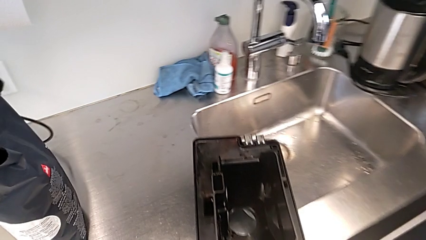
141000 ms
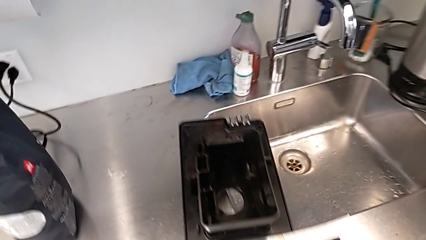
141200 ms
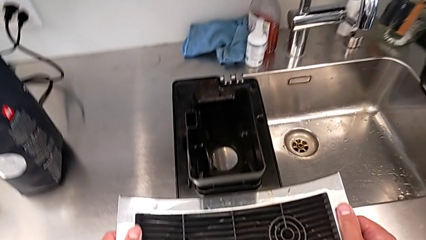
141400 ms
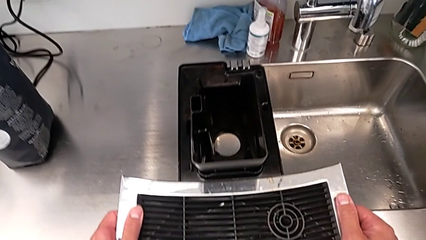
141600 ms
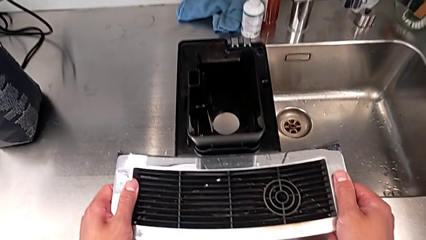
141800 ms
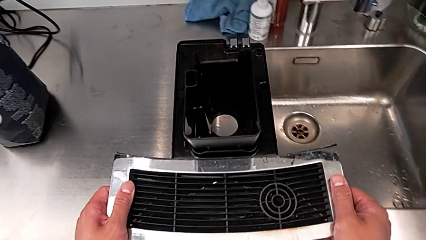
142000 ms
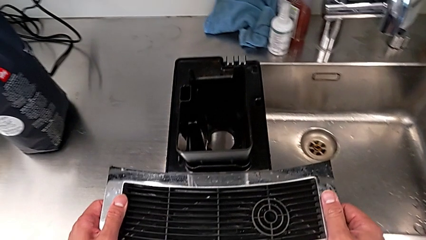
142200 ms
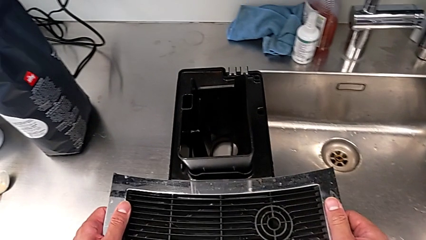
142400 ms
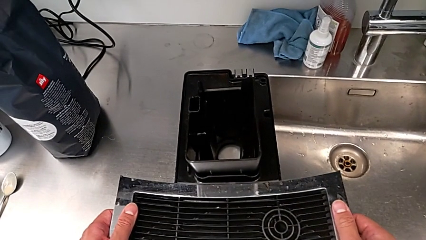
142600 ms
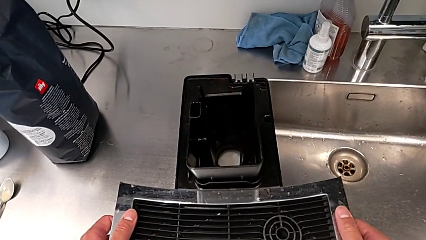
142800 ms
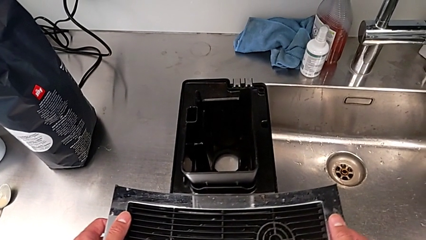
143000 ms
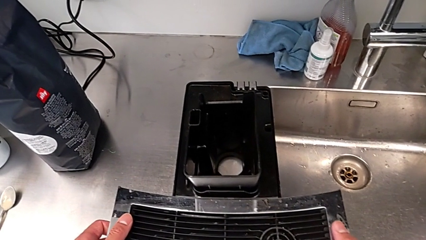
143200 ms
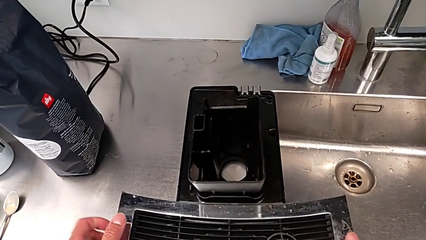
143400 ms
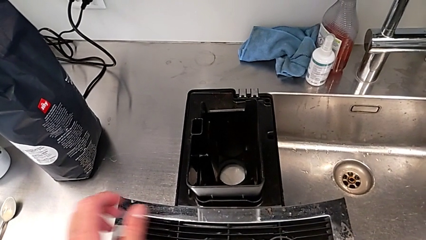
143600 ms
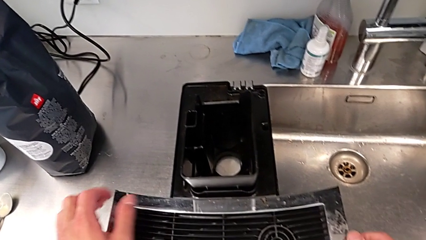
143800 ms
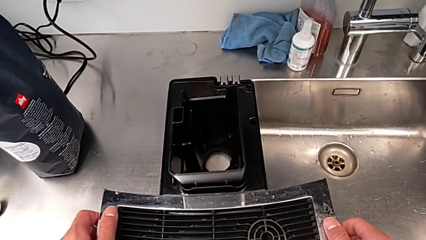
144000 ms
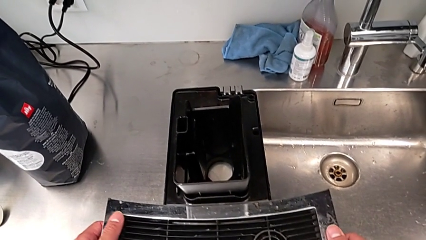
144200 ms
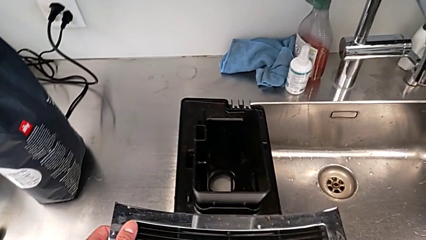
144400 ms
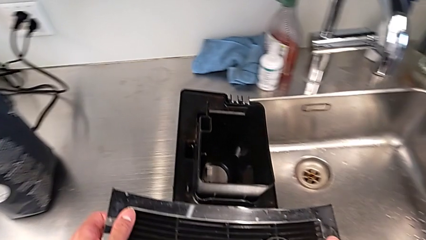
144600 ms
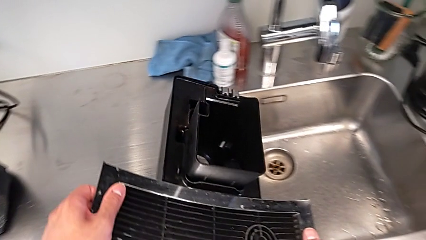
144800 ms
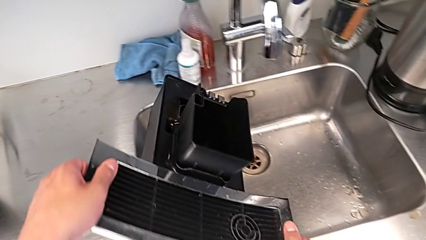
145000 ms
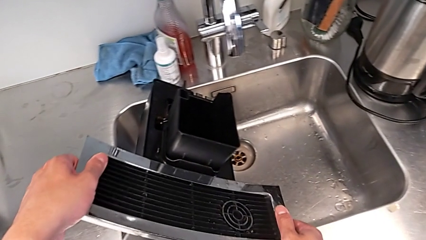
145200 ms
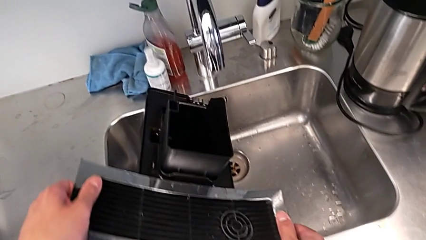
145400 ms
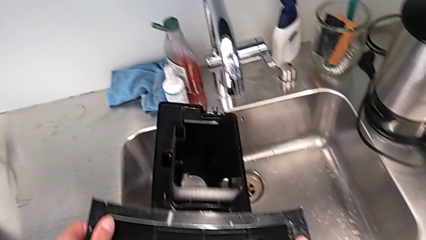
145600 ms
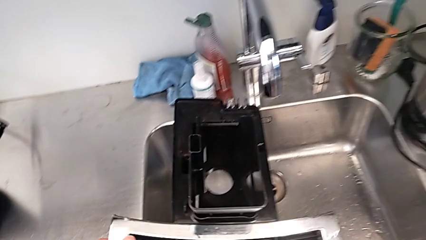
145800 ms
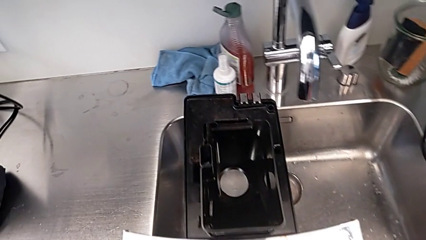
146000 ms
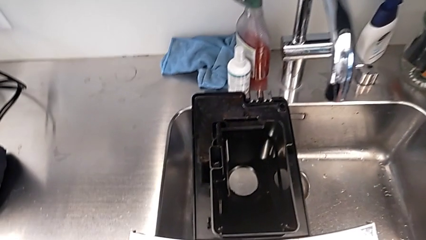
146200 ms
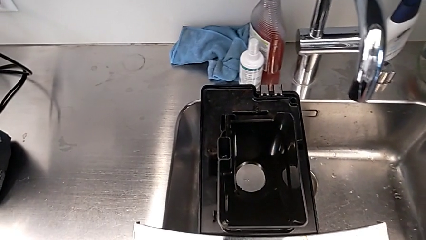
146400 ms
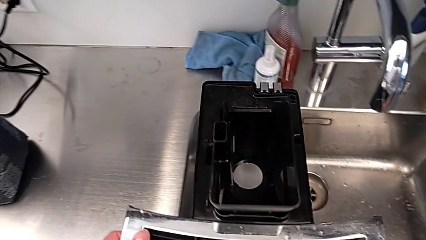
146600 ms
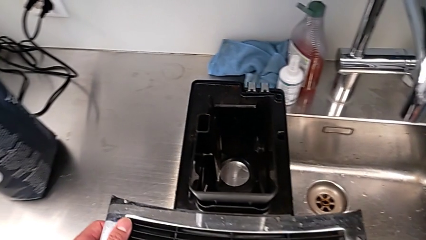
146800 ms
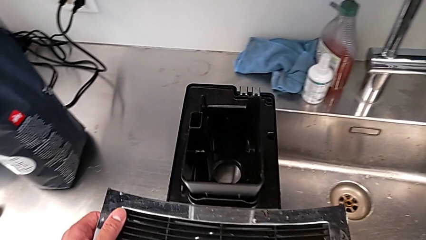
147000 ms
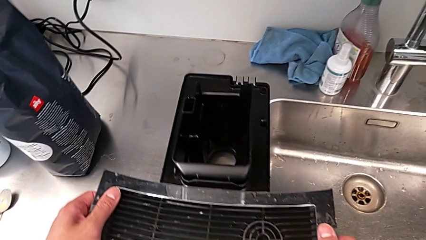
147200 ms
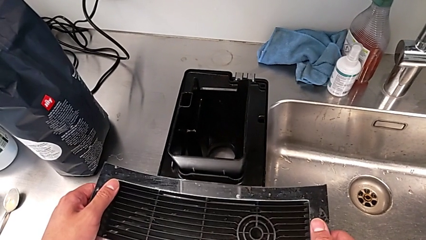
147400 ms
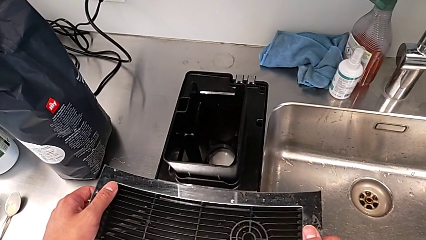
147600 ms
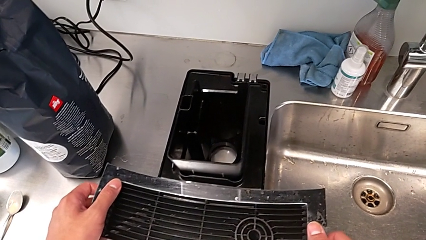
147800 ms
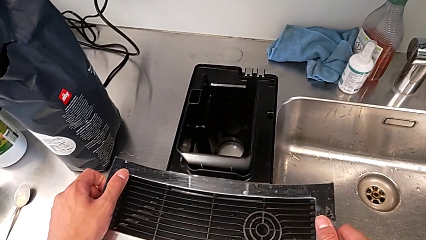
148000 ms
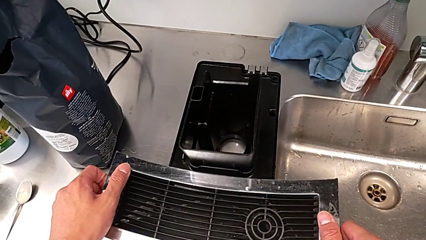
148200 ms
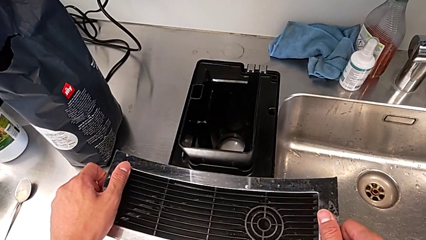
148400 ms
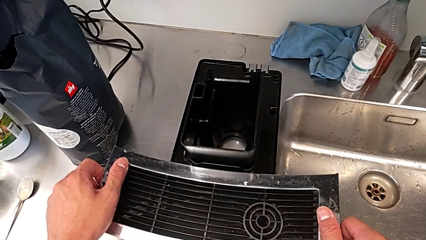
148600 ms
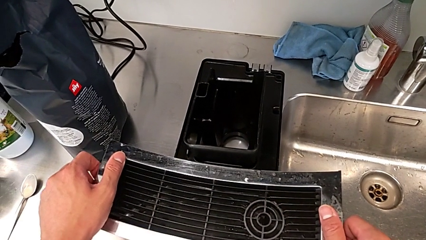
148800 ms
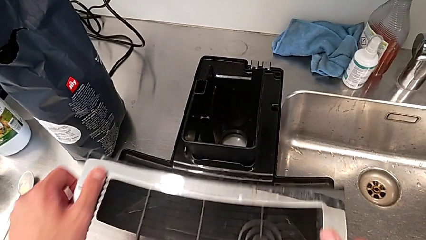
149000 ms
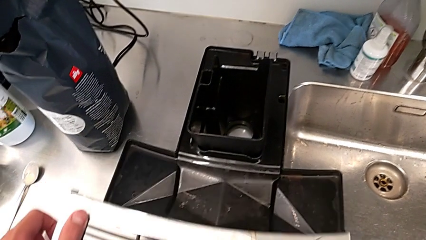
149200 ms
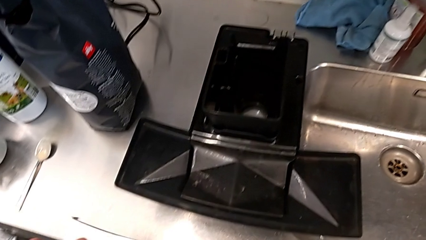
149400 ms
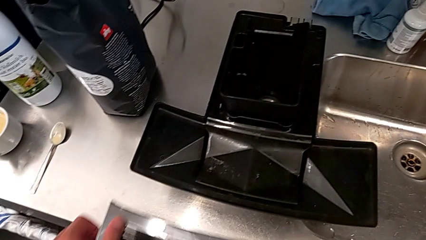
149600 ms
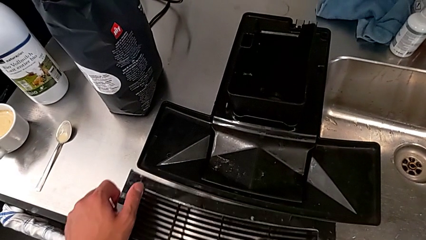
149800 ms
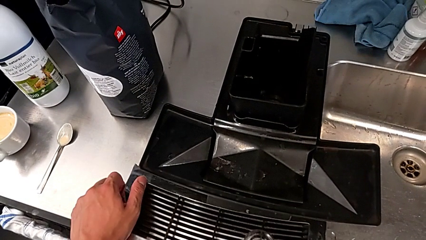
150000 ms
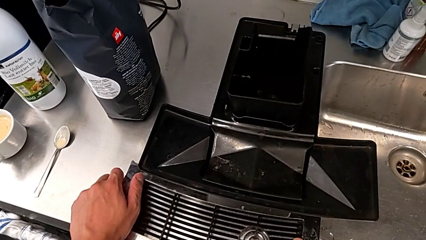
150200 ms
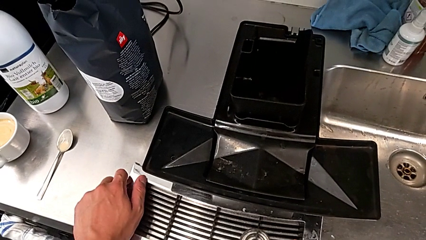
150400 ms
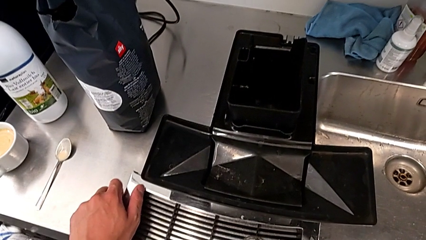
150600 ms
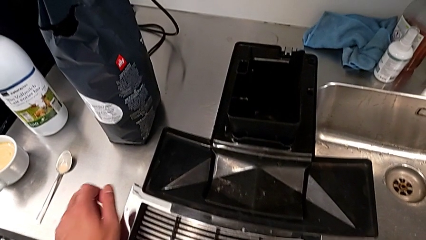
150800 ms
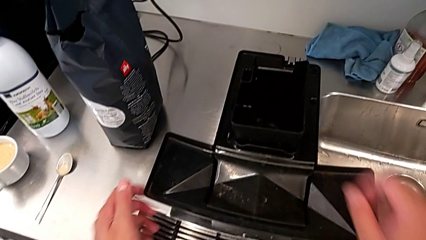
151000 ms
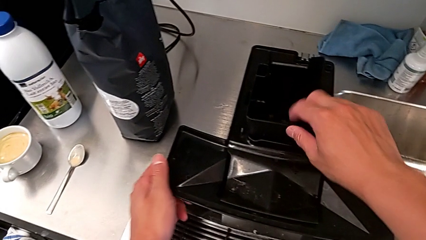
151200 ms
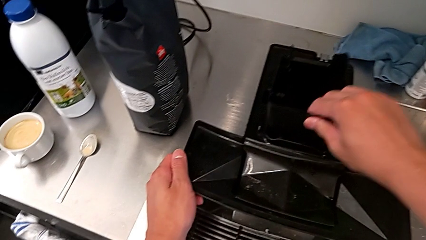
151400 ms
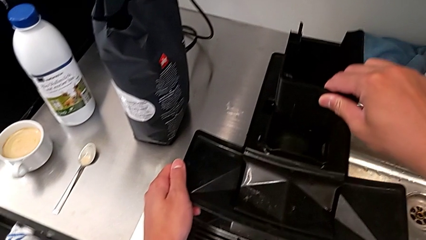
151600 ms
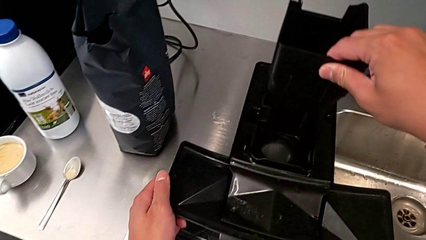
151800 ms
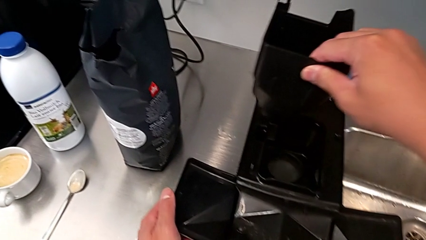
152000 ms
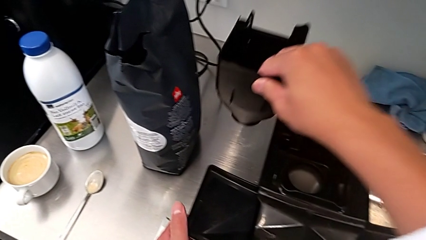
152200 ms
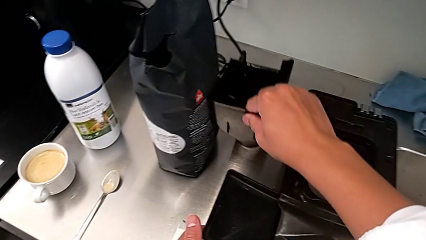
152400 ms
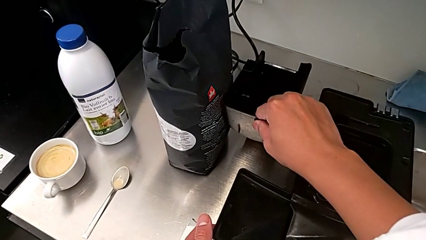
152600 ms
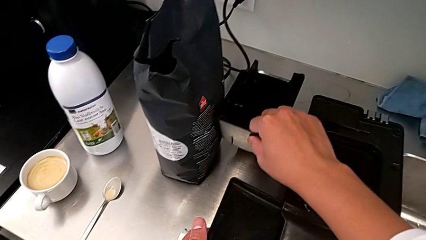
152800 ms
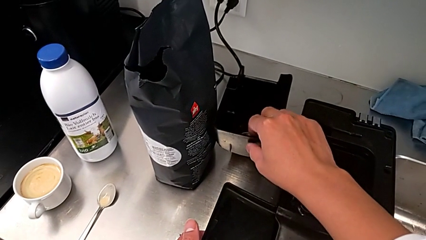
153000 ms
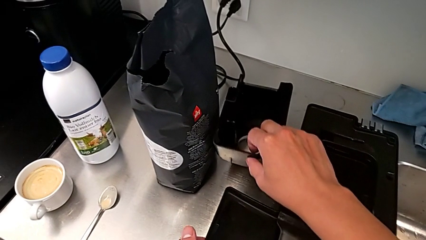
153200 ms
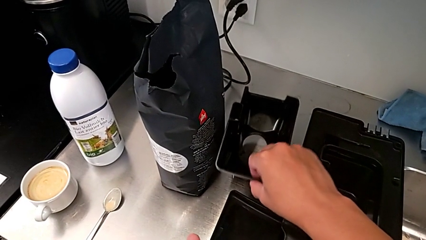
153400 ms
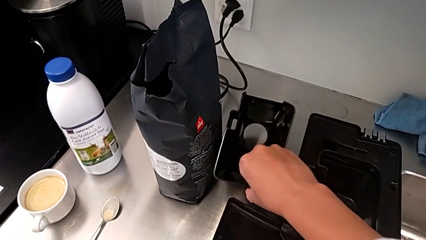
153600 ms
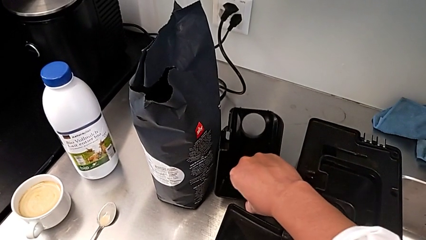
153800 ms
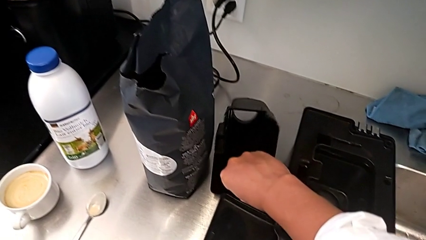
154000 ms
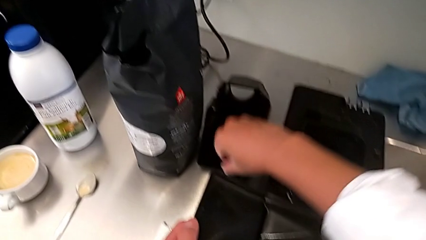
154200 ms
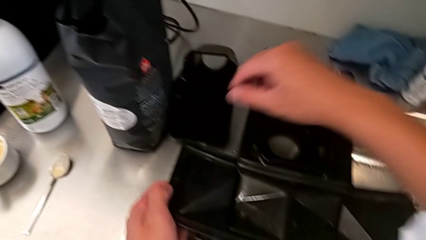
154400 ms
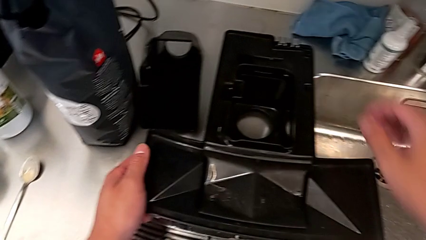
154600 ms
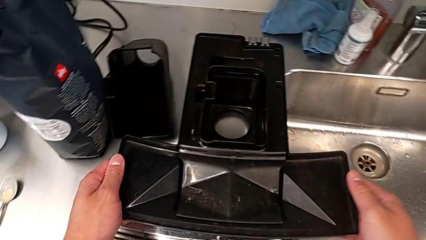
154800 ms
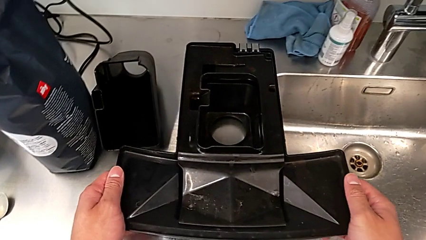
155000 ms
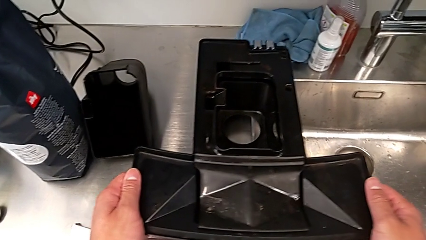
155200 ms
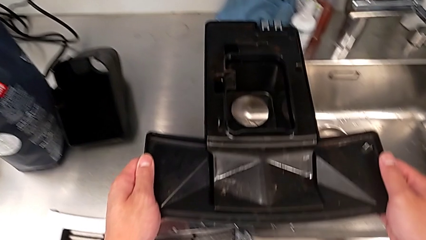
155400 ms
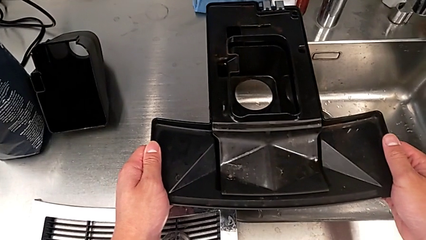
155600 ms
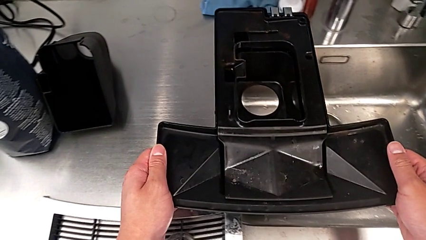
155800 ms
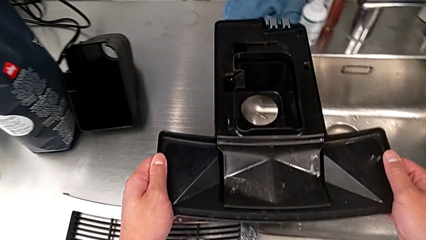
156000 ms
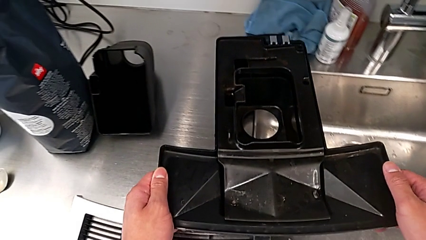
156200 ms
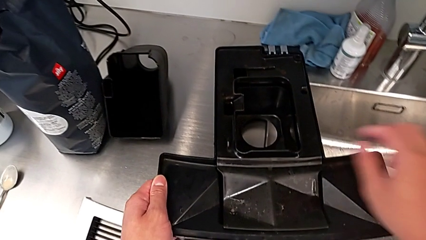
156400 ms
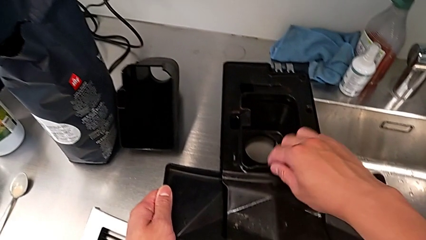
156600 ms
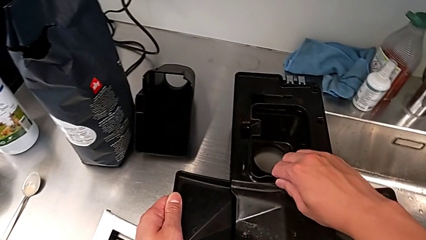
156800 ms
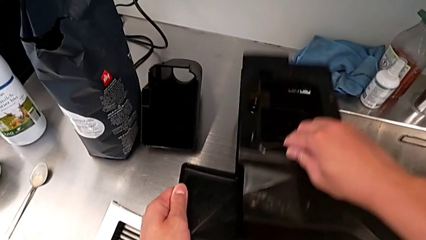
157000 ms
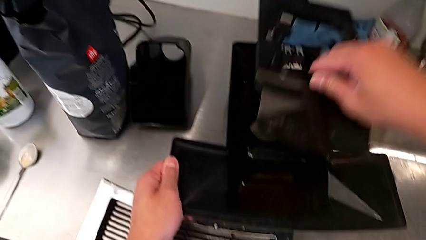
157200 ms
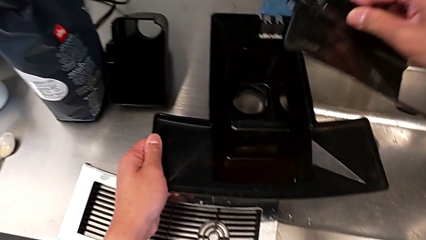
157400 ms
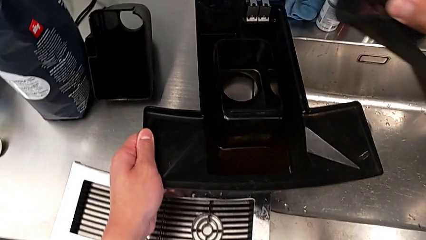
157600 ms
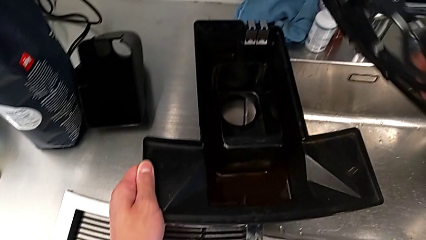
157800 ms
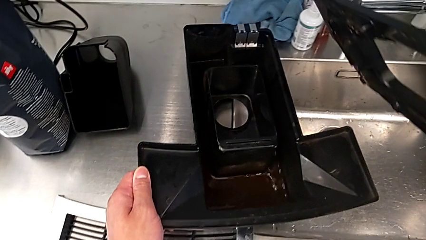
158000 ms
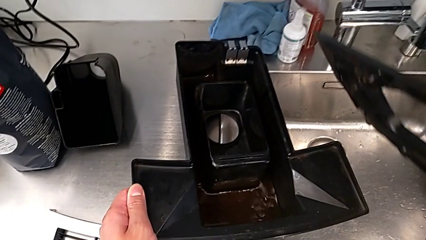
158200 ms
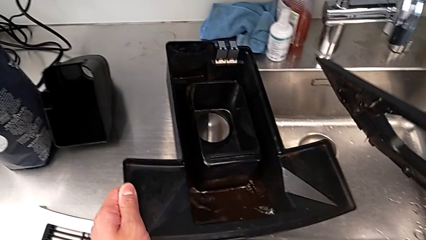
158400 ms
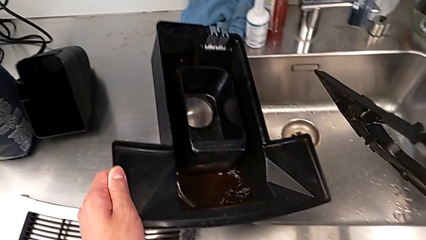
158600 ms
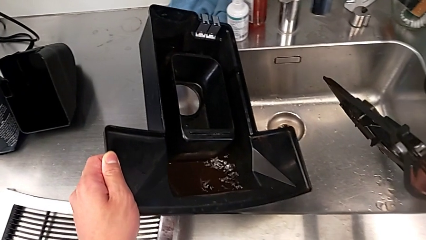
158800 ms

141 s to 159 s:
The camera wearer is pulling out the bottom drip tray that is rectangular. They place the drip tray, wrongly pour it, withdraw the top drip tray, place it, withdraw the drip tray, place it, place the top drip tray and withdraw the rectangular cover.
